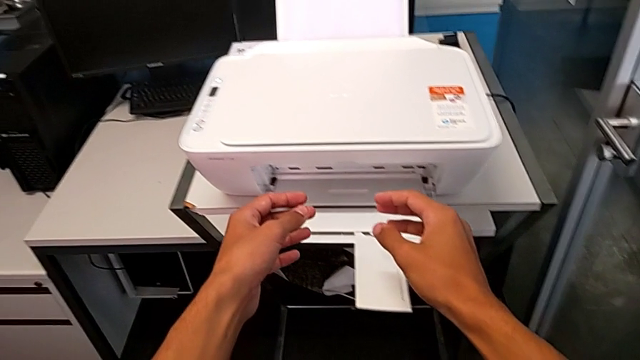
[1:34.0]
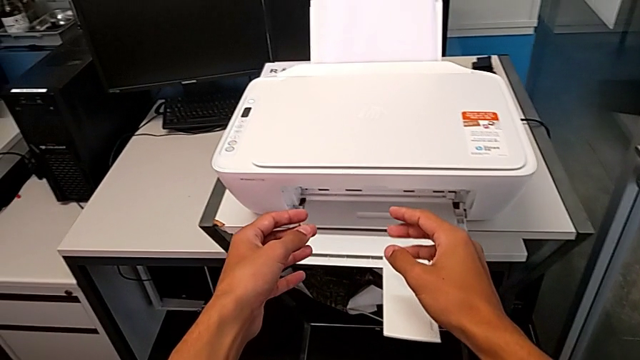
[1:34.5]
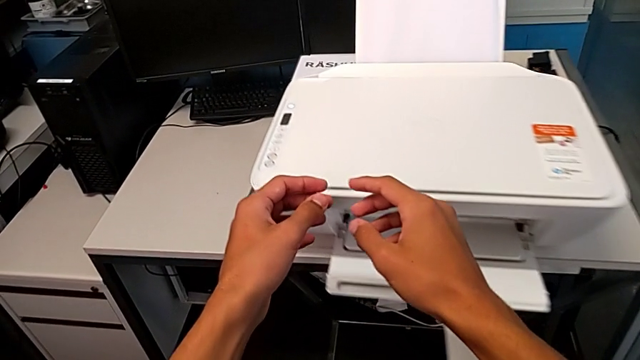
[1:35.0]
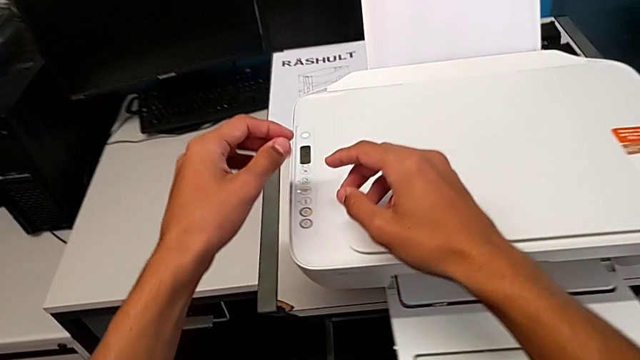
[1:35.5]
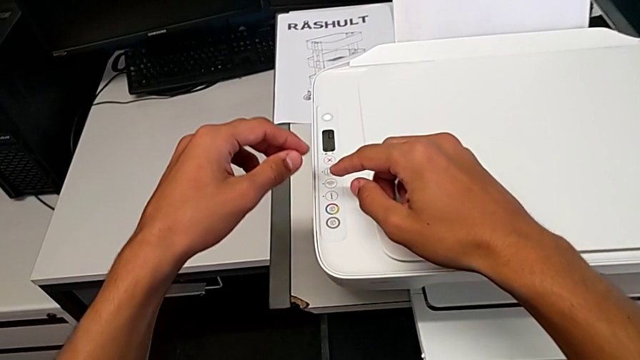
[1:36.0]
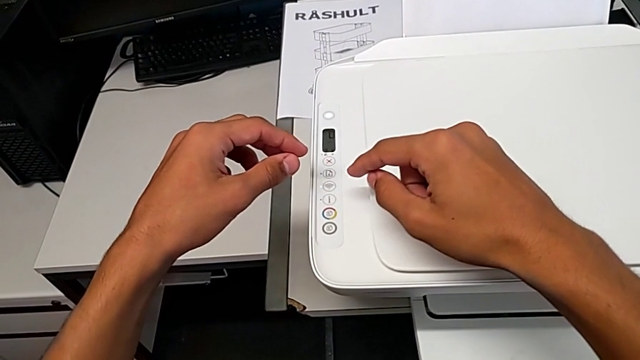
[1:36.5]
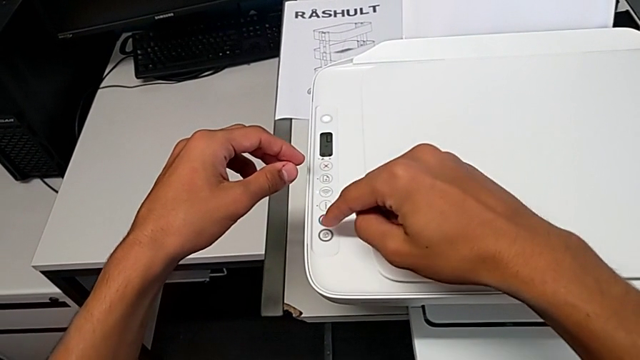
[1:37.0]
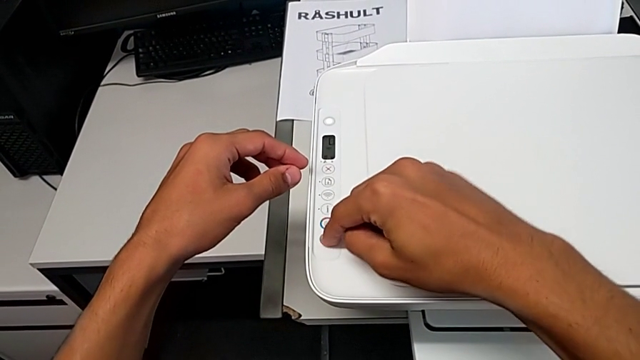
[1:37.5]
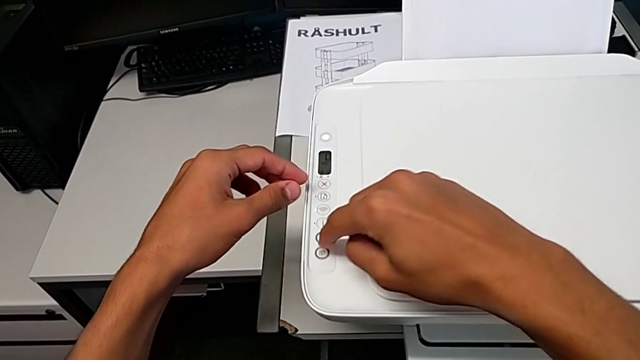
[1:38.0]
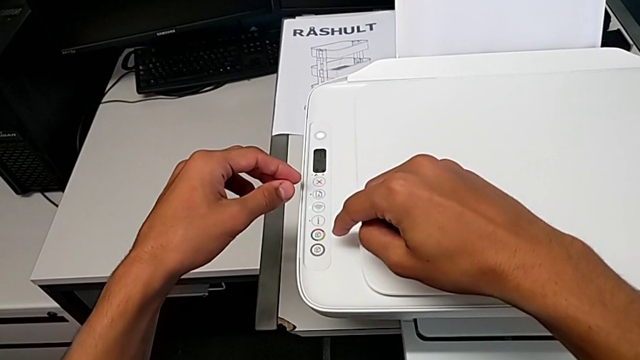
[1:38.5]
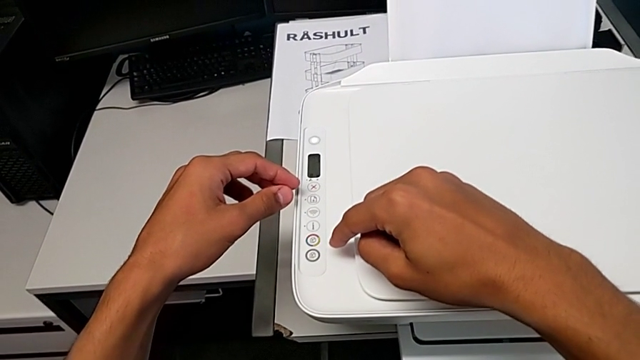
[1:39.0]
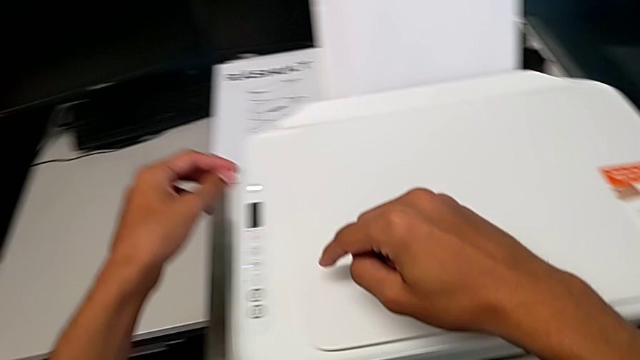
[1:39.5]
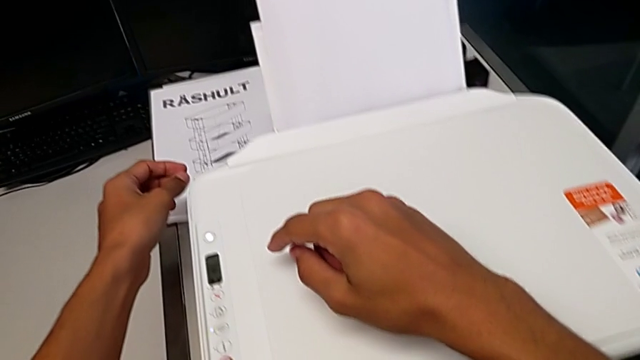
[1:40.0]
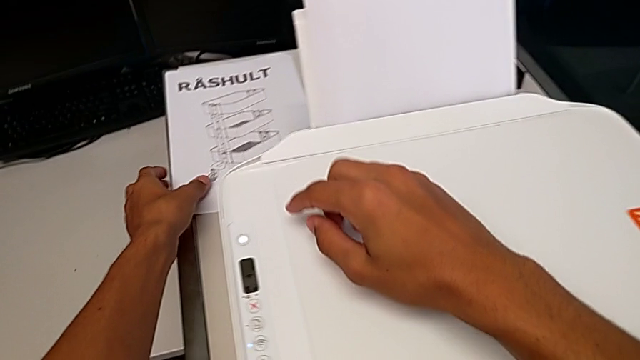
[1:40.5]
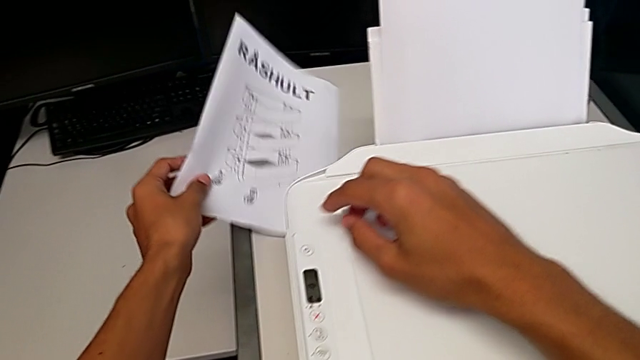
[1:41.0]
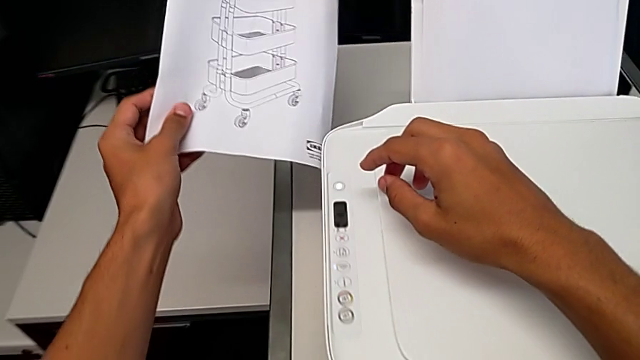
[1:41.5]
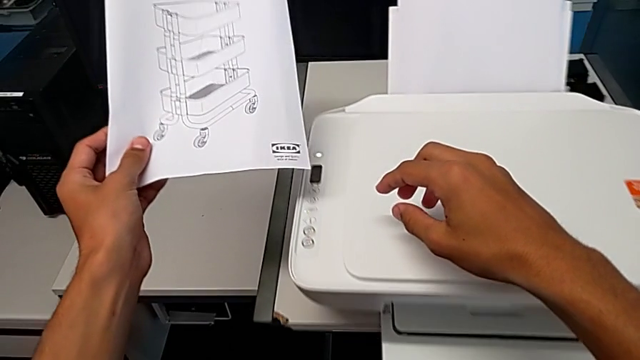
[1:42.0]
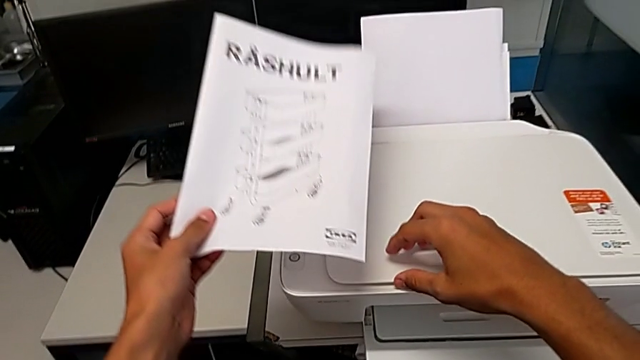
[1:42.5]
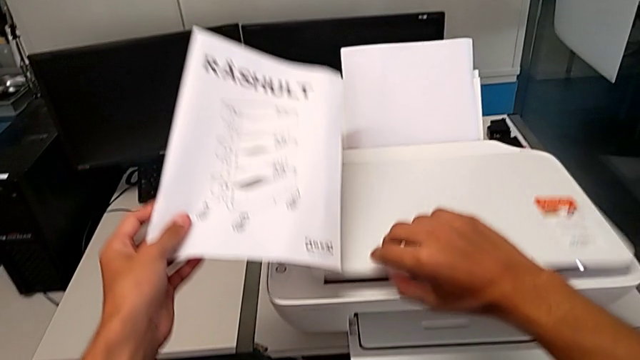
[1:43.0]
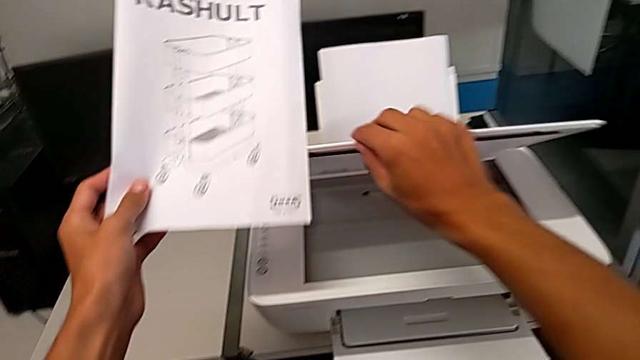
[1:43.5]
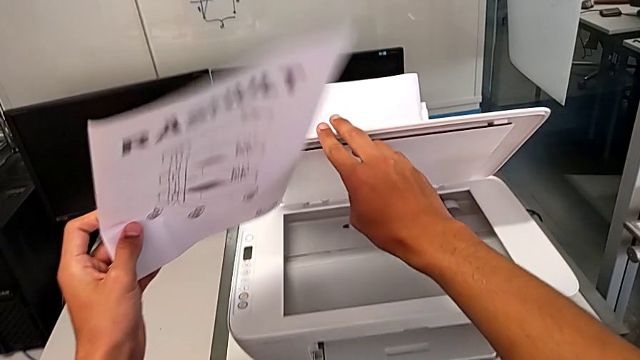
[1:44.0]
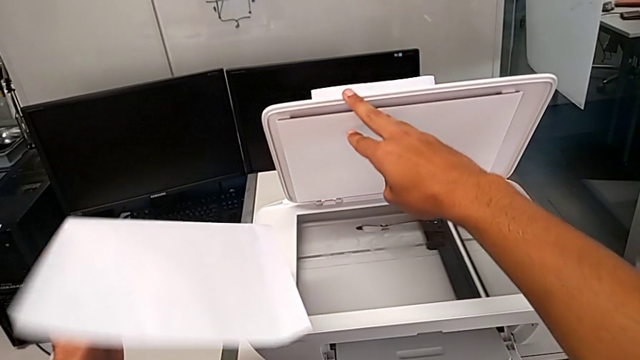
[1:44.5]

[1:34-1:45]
The camera wearer is making a copy of a black and white page. They wrongly inspect the button and press the copy button. They lift the paper stack and open the copy gate.

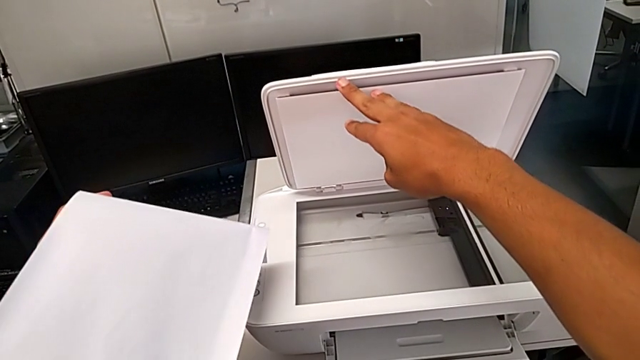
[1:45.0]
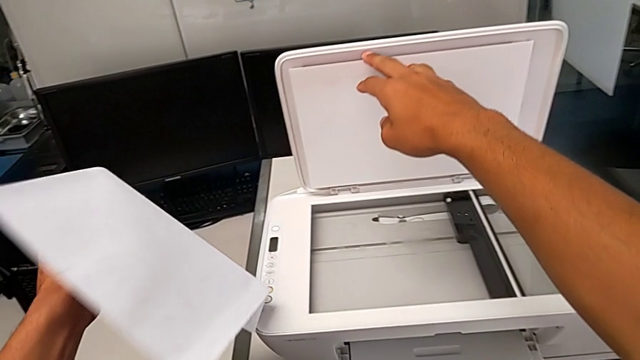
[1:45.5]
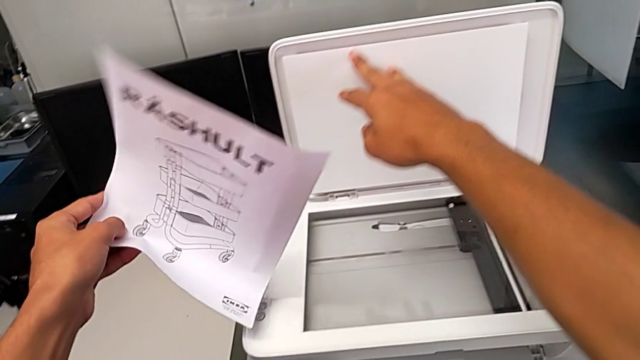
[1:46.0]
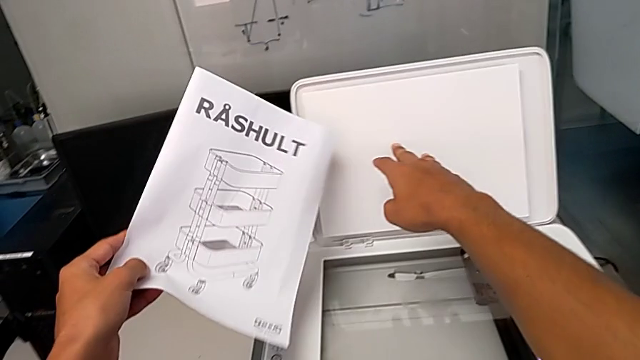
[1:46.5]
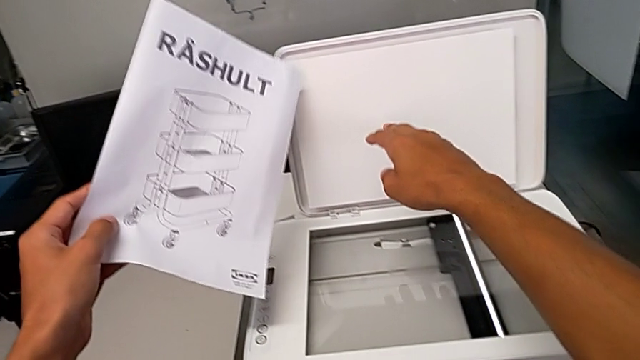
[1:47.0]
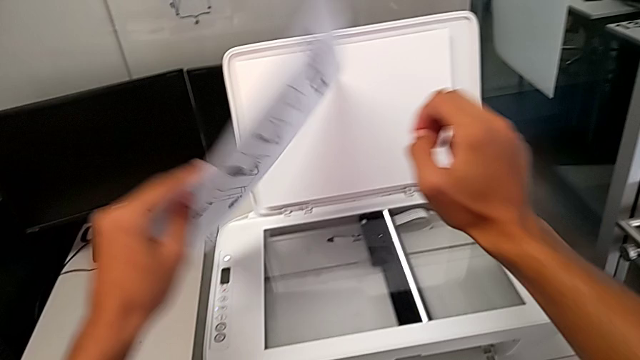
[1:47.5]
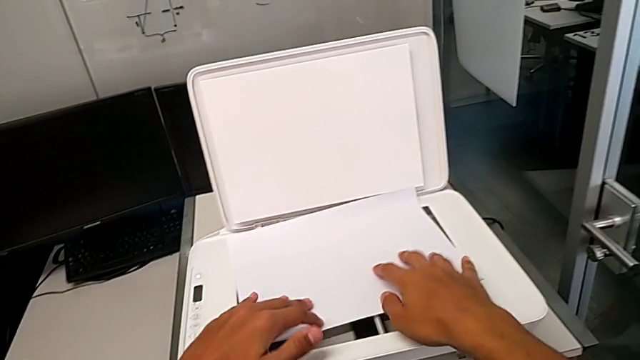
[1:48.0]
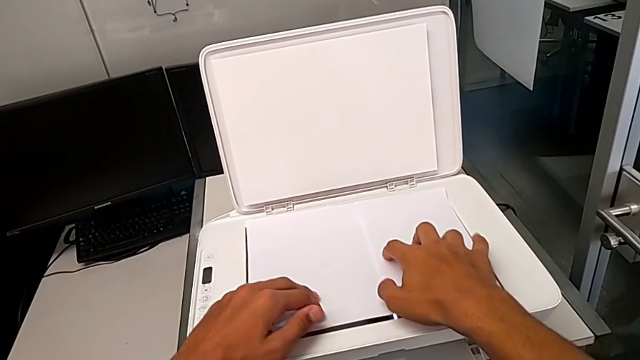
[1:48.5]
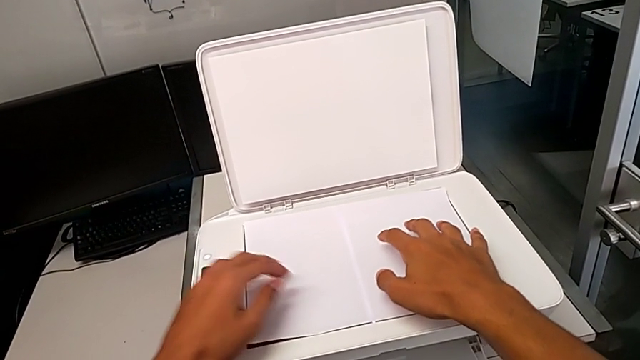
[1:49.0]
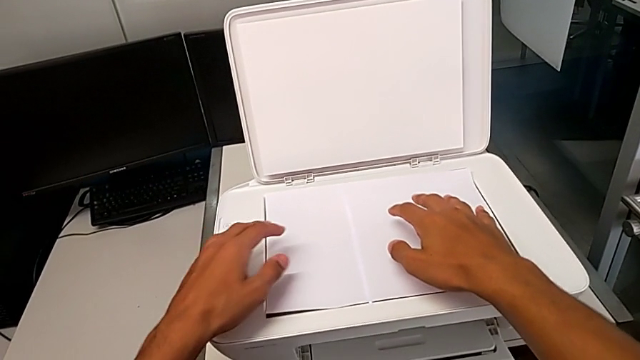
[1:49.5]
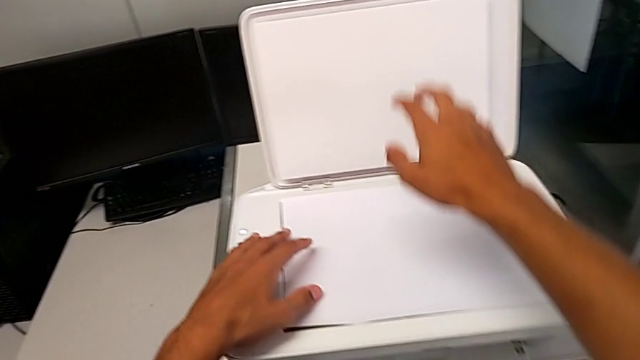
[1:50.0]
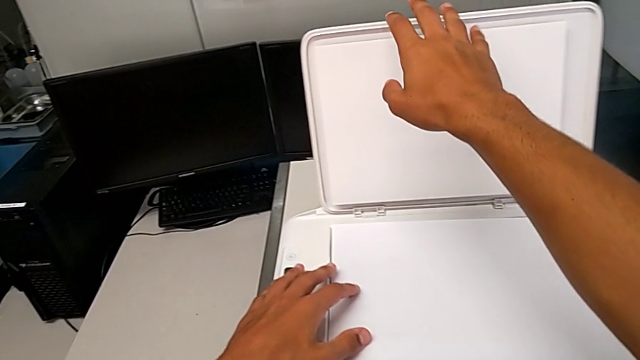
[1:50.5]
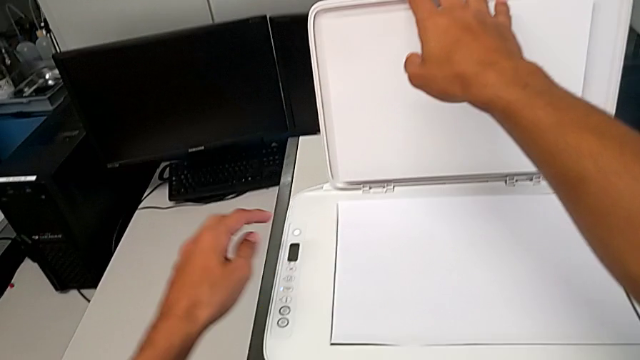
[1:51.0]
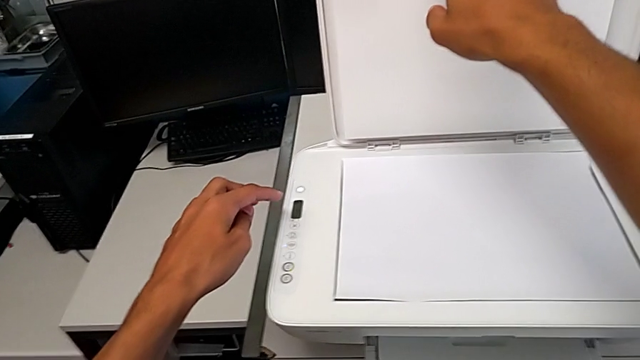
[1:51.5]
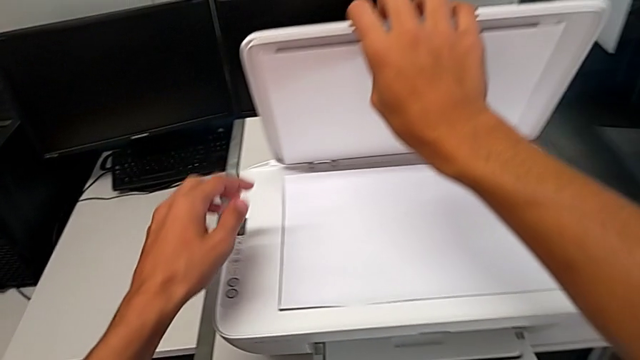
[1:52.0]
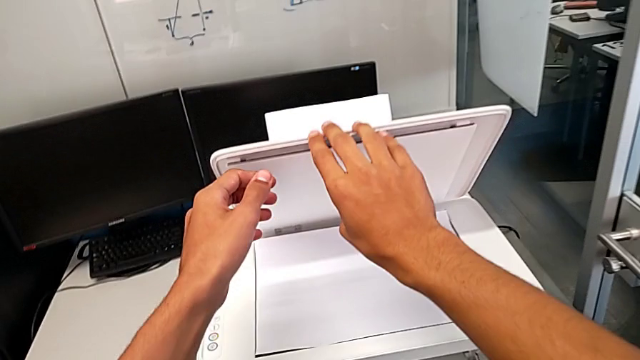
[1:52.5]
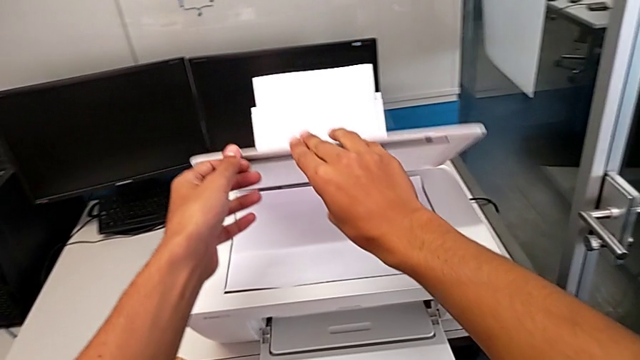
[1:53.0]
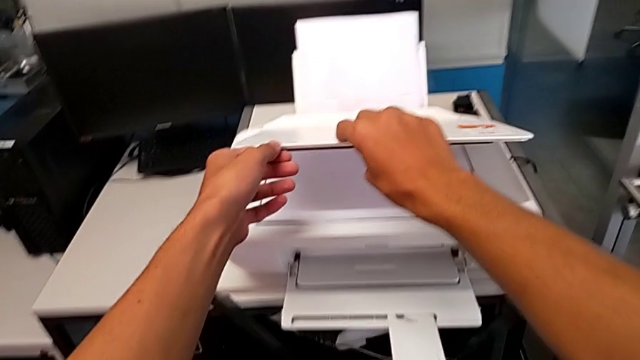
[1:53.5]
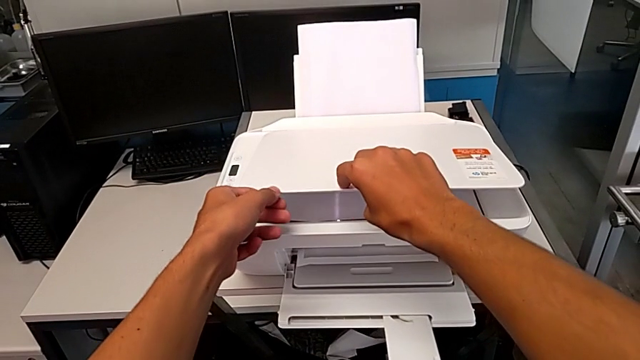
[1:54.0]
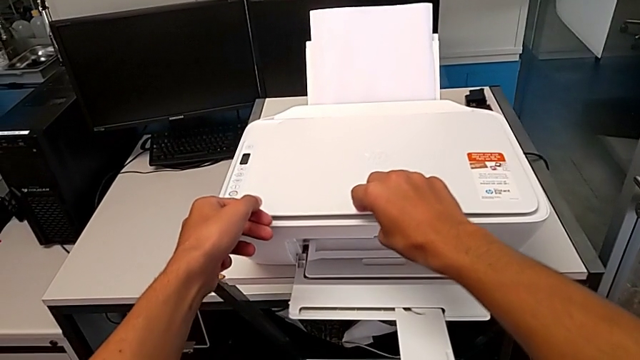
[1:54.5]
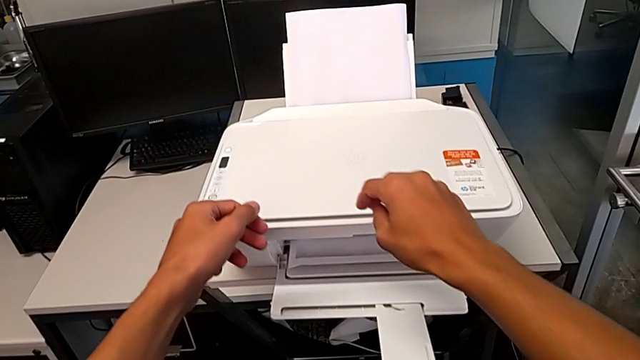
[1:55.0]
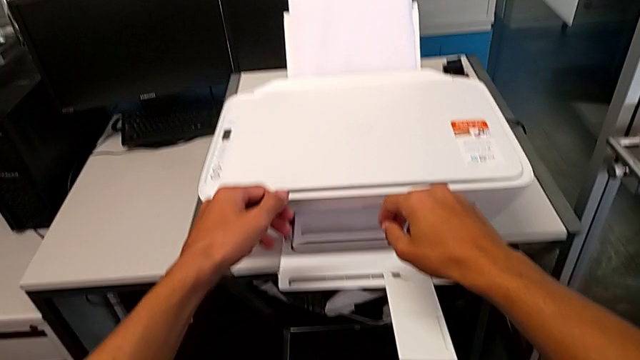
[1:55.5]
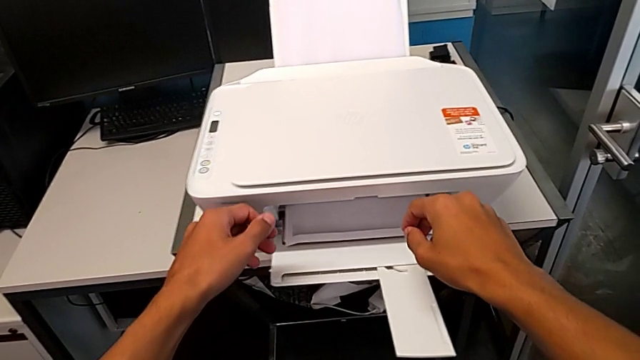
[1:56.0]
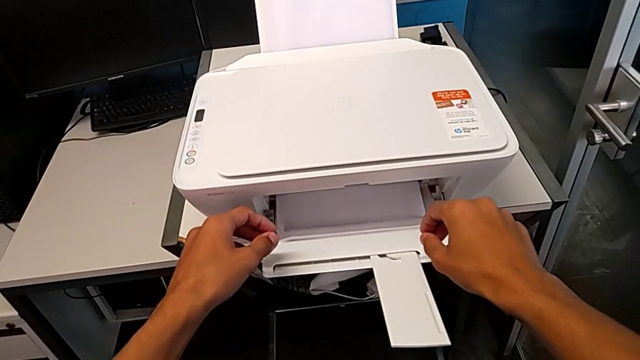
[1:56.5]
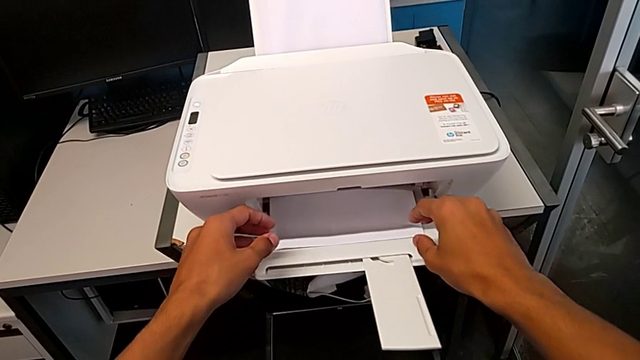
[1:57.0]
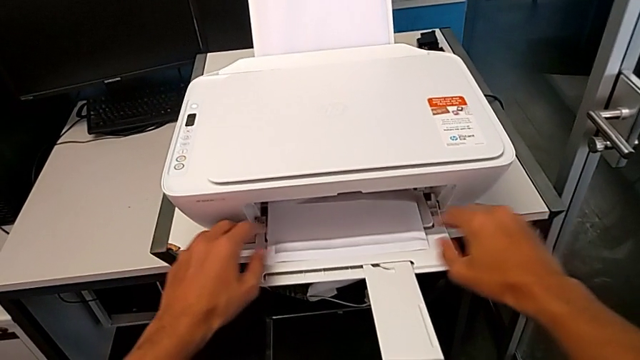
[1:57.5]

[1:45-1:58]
The camera wearer is making a copy of a black and white page. They place the paper stack, grab the copy gate and close it.
